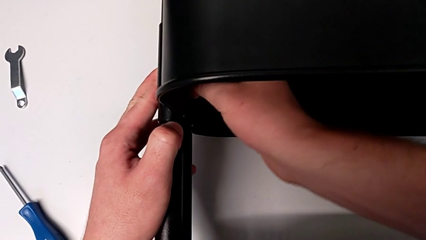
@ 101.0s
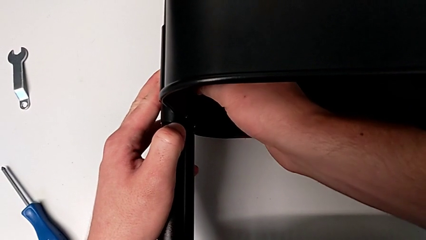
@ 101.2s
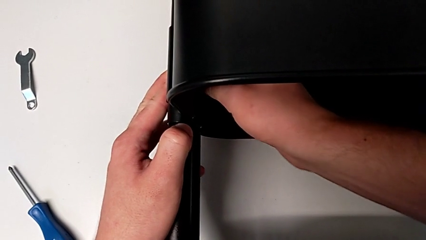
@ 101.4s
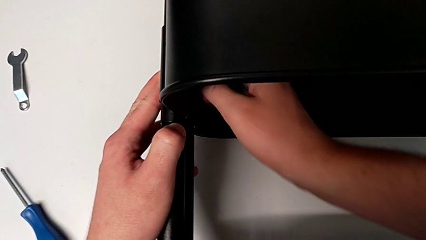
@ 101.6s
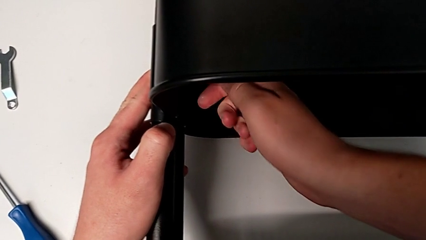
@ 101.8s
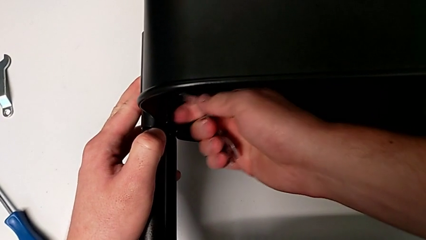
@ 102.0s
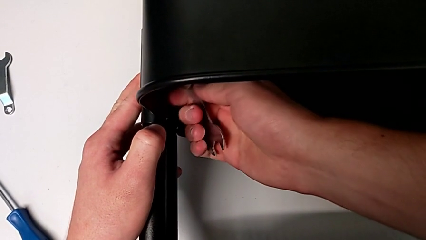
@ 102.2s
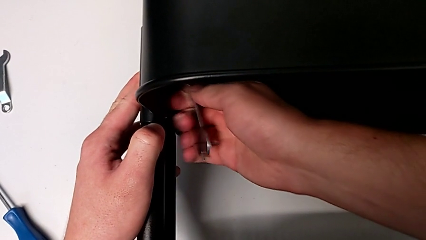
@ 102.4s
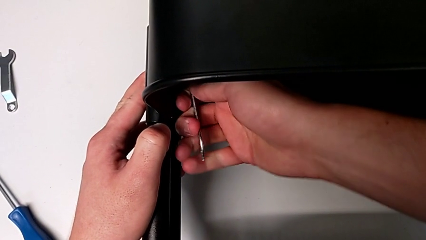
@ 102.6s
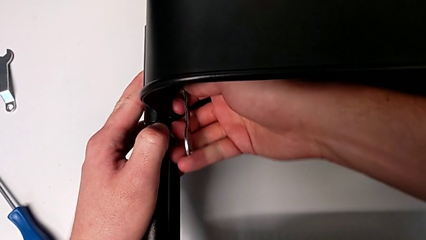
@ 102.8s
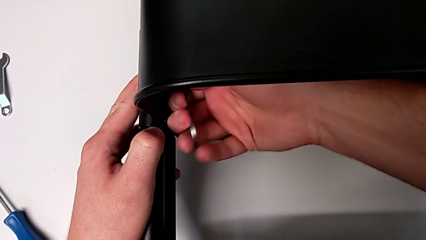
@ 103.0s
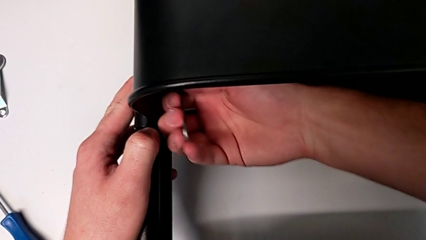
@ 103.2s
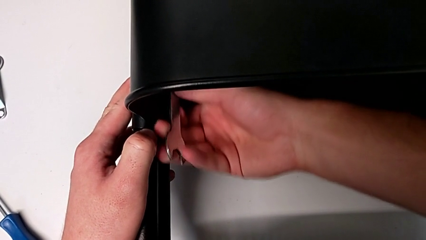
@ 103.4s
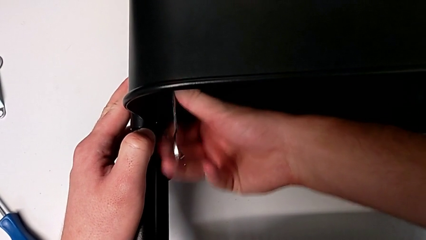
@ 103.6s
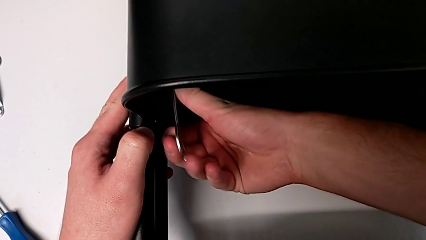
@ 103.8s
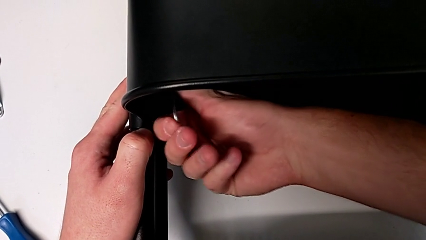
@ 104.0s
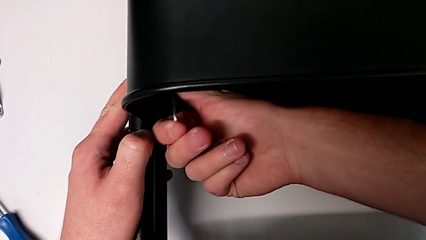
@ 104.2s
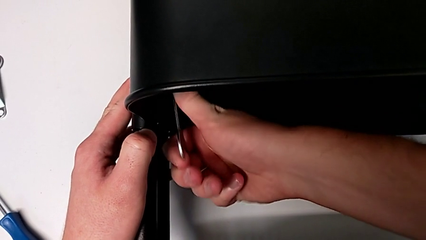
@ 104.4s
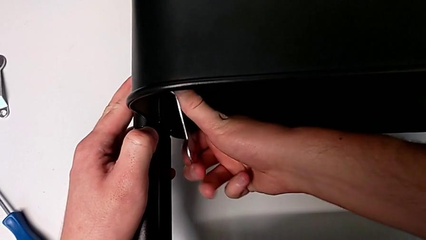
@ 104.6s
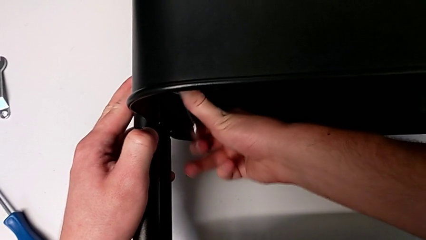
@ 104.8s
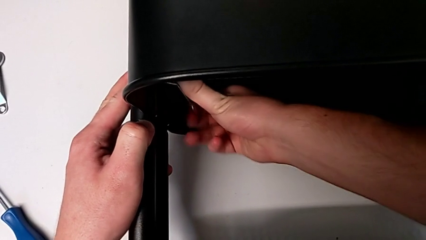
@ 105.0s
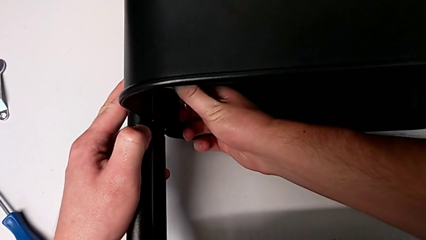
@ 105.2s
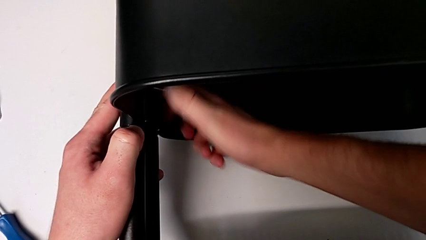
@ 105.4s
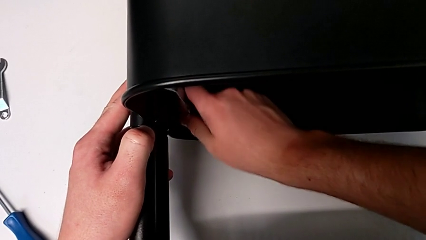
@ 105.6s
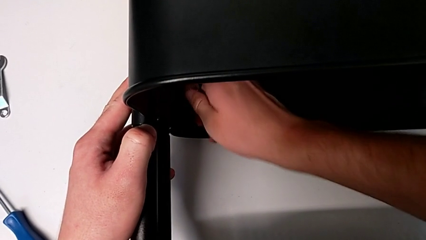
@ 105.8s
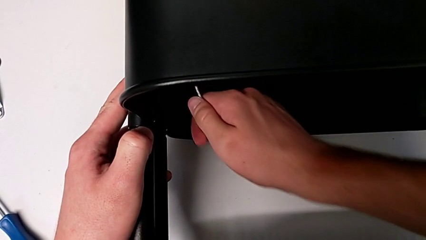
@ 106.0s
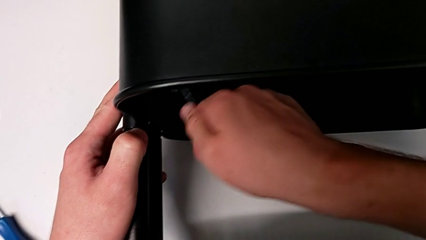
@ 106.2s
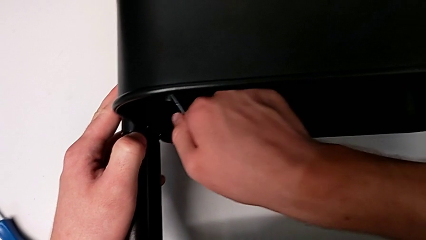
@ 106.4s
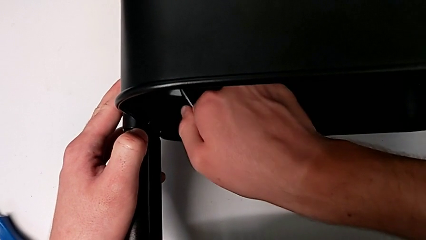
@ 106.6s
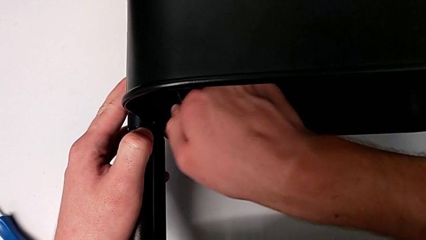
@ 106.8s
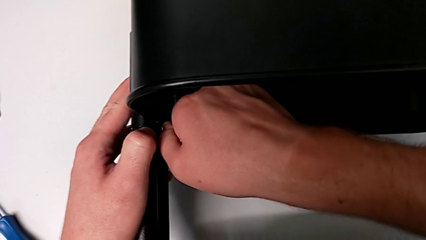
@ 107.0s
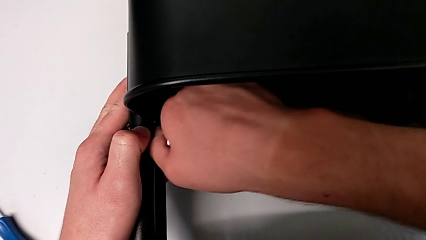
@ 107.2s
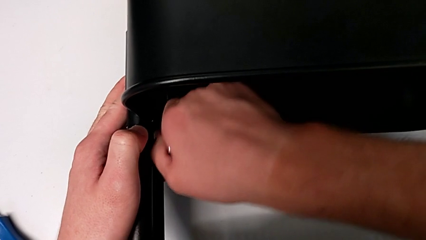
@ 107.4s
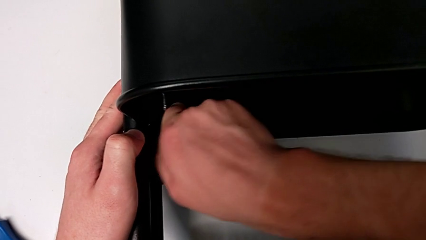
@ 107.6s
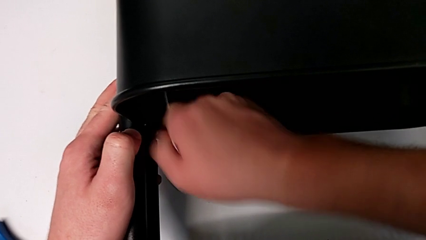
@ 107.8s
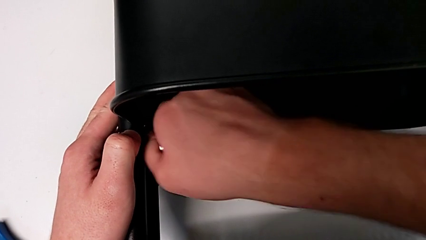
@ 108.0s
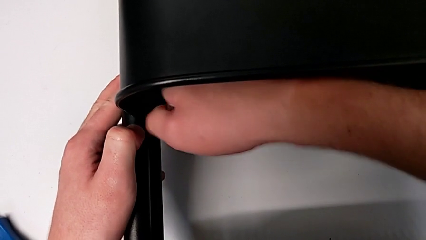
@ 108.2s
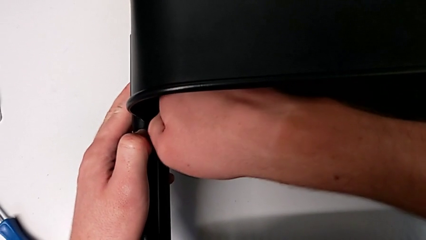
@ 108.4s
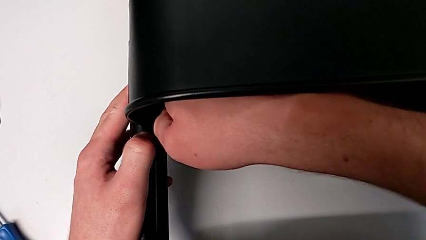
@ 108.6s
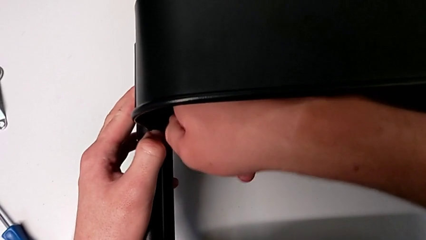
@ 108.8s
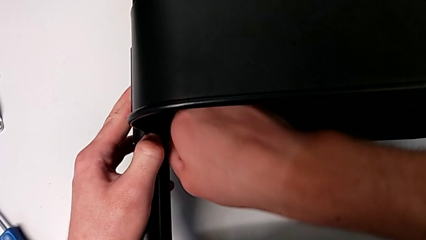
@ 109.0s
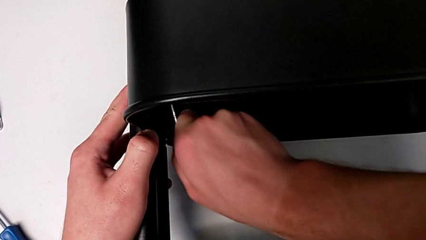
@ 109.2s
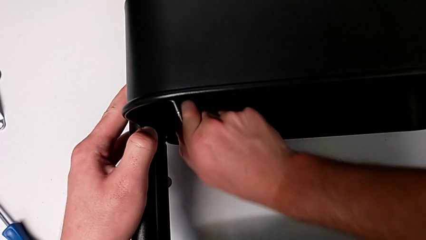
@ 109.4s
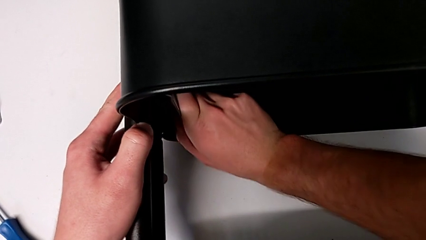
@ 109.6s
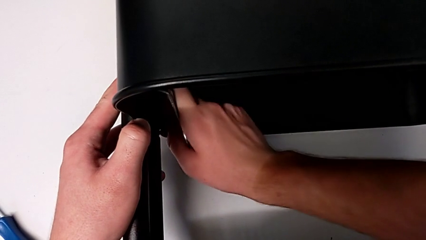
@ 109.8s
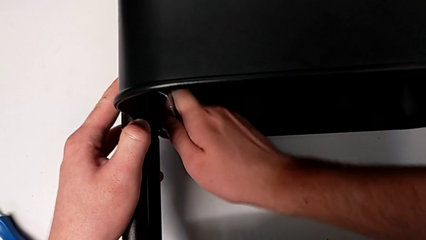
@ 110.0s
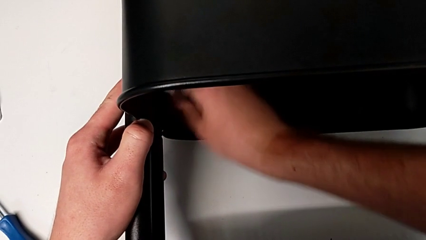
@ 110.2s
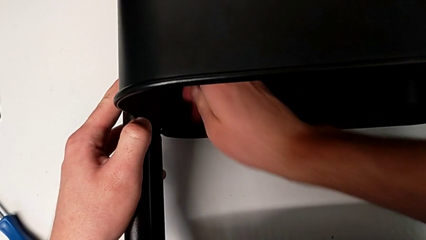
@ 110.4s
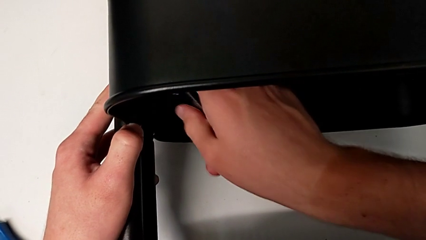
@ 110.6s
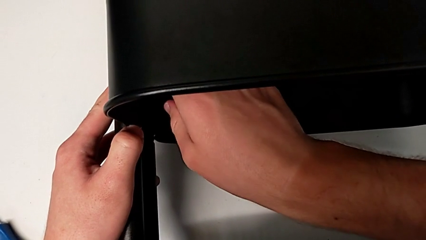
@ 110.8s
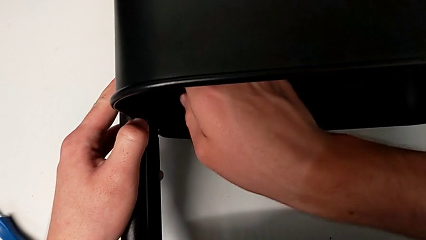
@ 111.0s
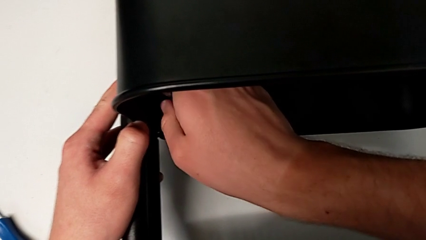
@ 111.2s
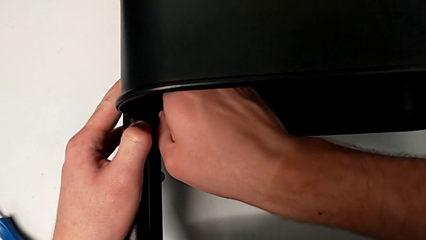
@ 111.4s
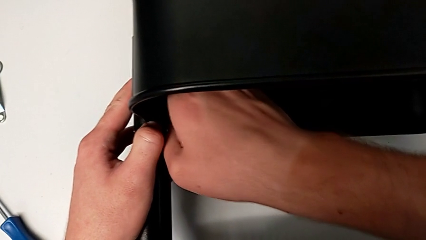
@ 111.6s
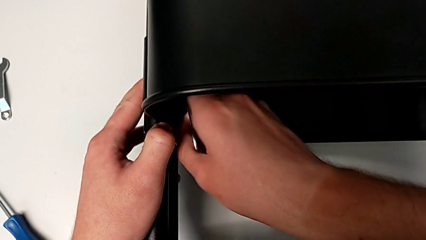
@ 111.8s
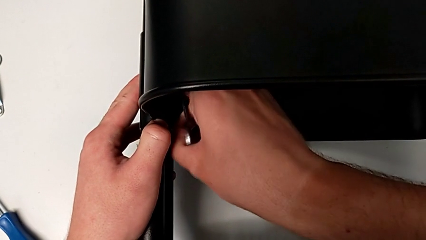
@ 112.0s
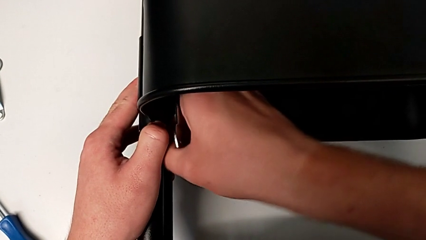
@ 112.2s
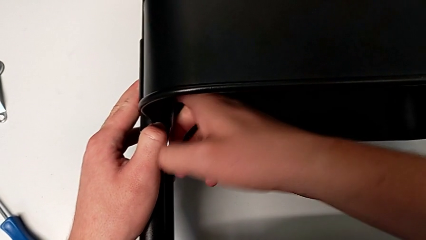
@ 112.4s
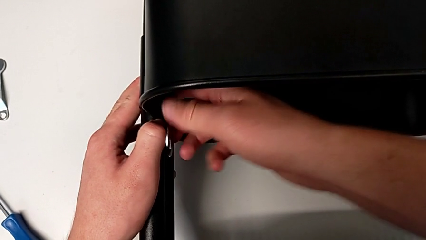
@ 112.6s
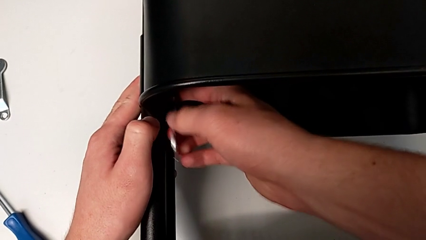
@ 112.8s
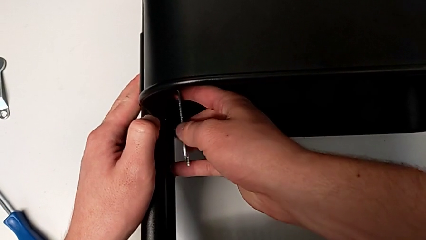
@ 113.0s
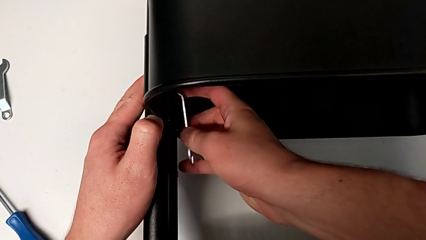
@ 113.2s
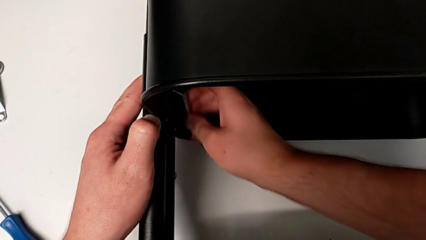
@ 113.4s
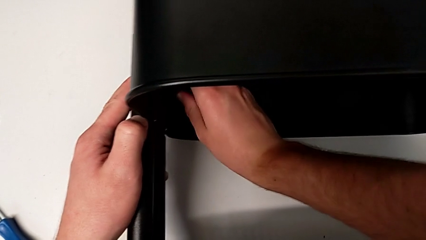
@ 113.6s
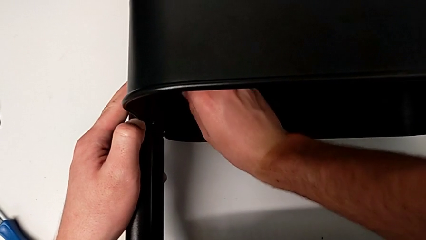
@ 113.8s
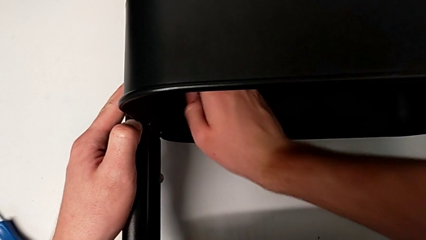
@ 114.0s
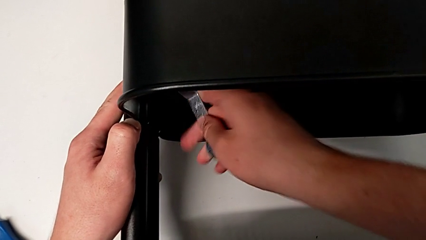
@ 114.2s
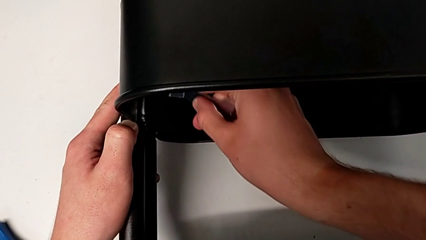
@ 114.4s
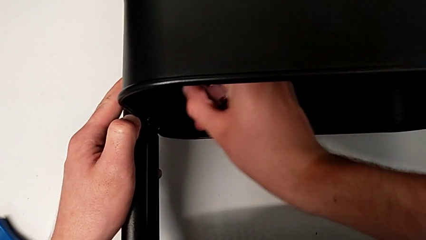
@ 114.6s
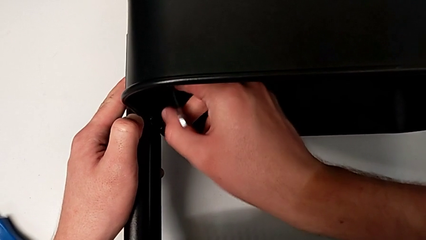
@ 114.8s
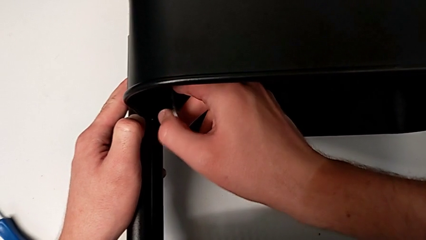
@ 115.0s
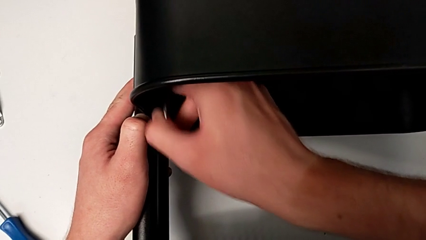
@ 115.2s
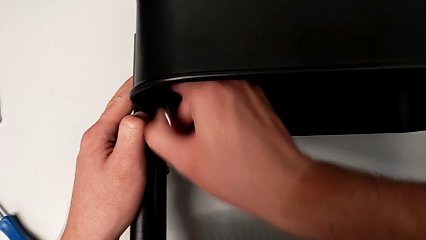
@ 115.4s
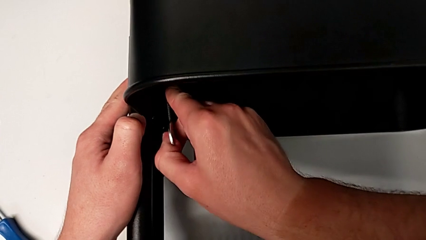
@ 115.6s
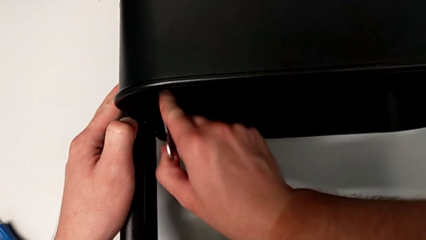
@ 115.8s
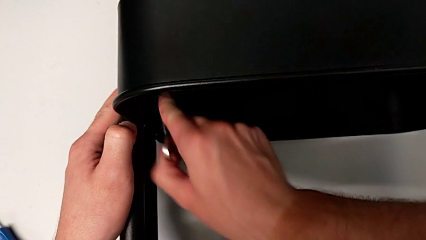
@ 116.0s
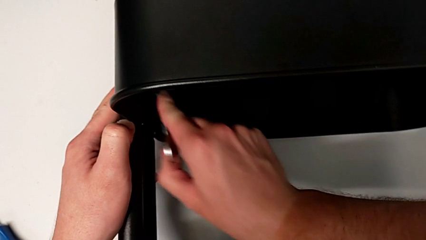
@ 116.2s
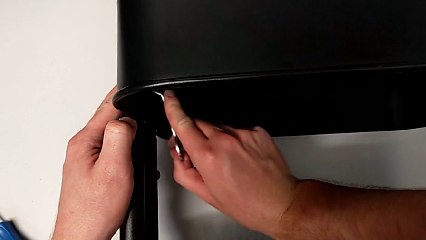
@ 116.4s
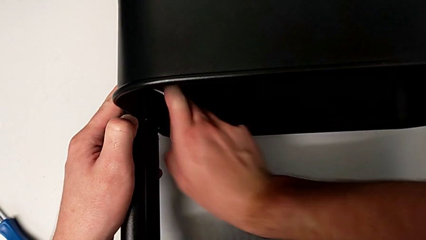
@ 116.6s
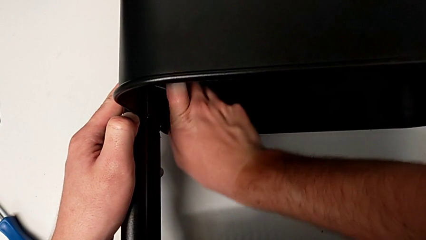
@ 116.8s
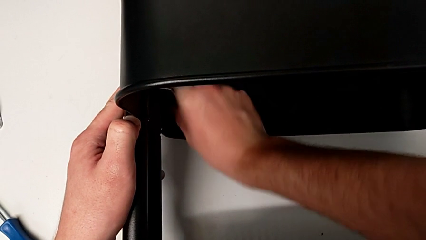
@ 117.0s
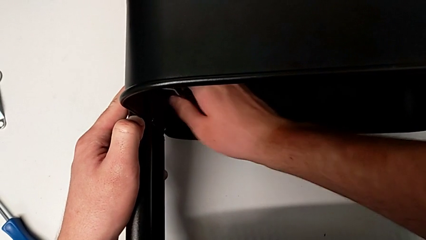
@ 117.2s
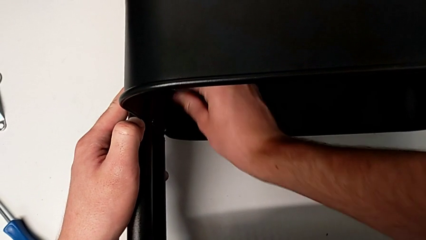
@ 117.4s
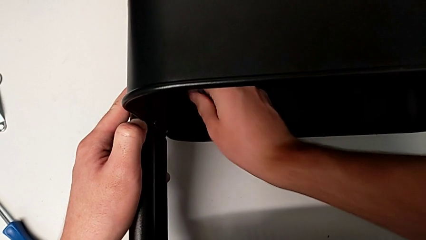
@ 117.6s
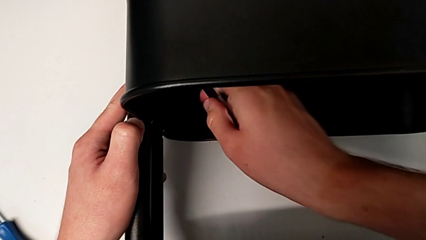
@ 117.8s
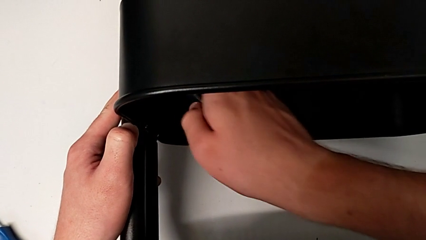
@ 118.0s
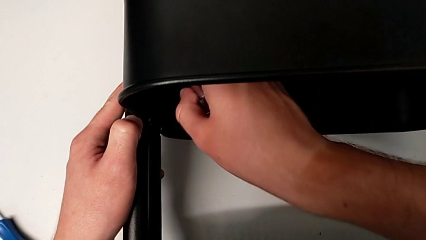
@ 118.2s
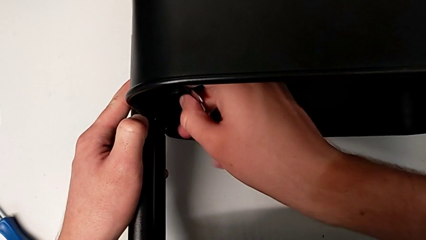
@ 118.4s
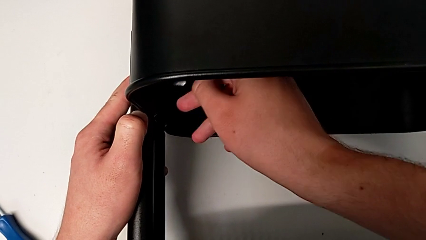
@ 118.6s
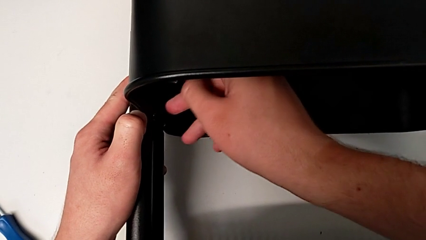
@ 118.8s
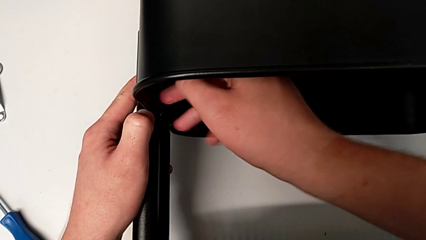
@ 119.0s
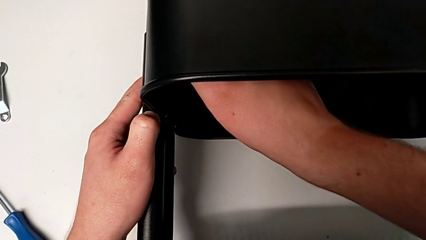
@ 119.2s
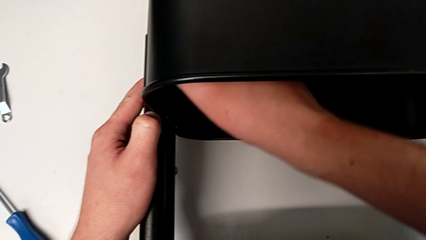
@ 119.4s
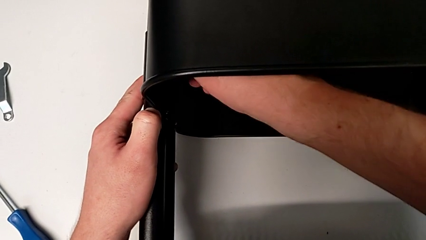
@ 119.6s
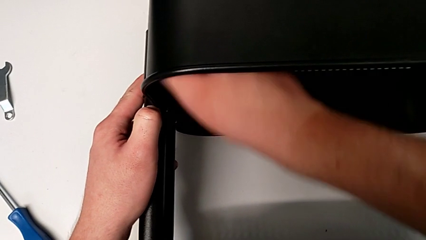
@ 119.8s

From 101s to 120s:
The camera wearer is unscrewing the left bracket of the middle tray. They grab the first hexagon cap nut and begin to unscrew it.
